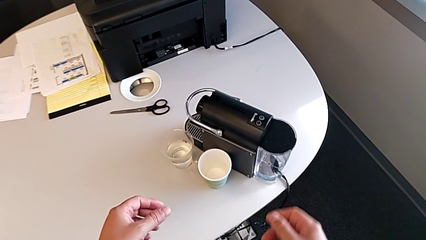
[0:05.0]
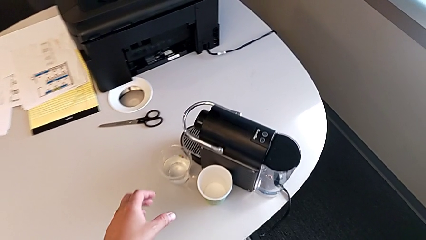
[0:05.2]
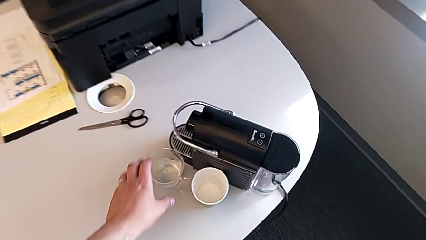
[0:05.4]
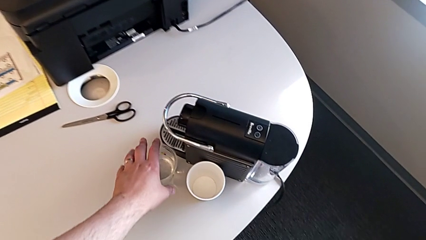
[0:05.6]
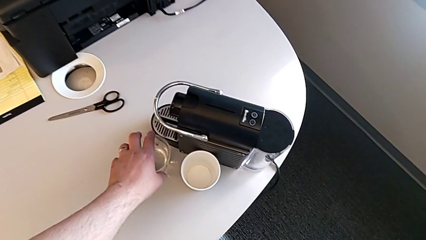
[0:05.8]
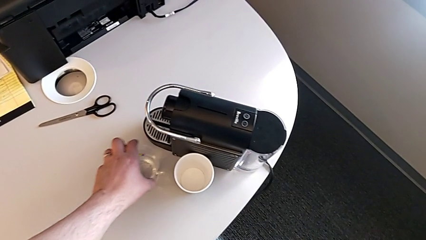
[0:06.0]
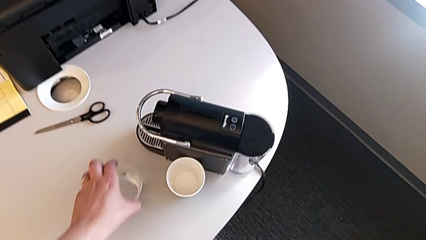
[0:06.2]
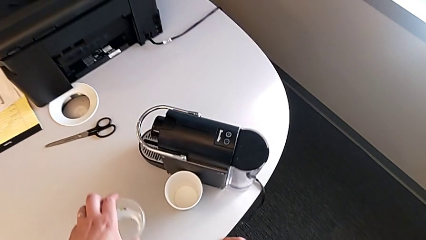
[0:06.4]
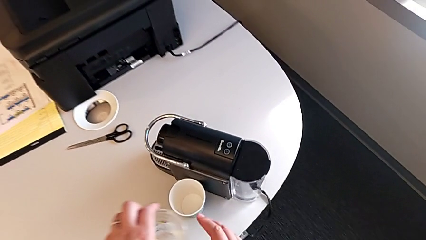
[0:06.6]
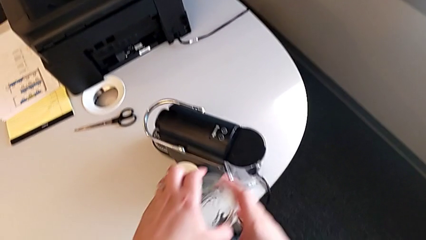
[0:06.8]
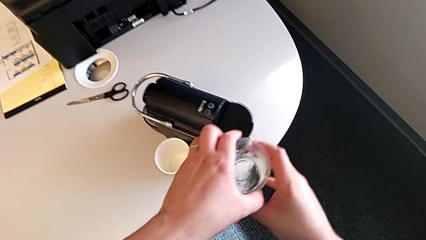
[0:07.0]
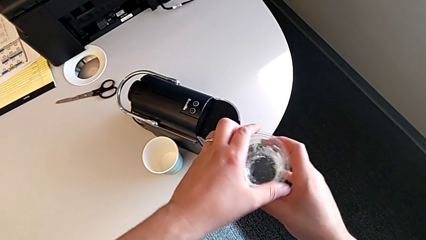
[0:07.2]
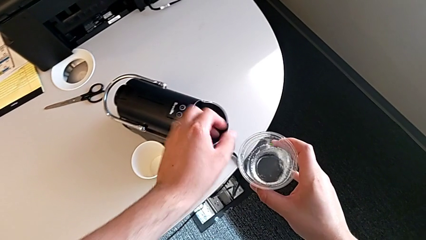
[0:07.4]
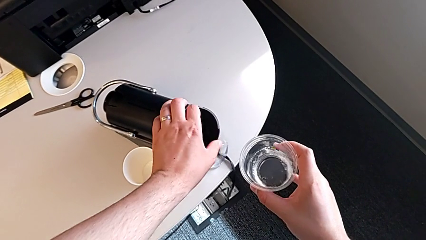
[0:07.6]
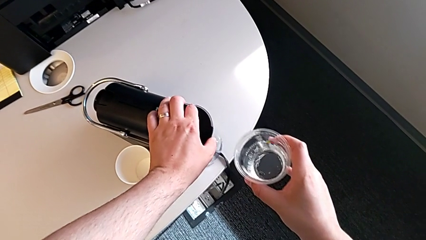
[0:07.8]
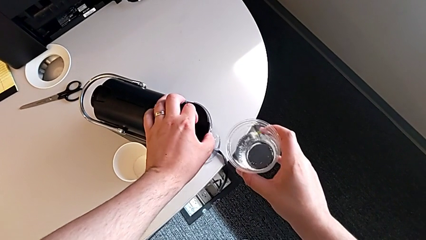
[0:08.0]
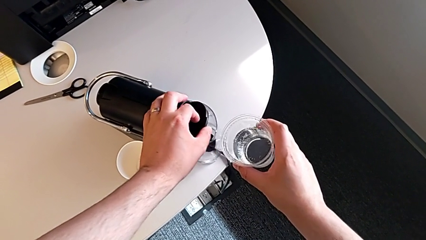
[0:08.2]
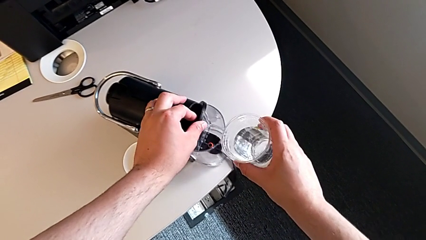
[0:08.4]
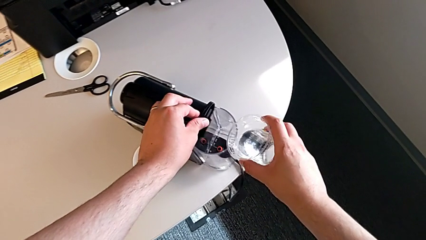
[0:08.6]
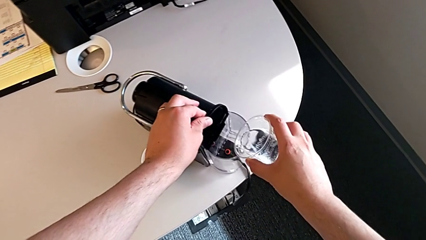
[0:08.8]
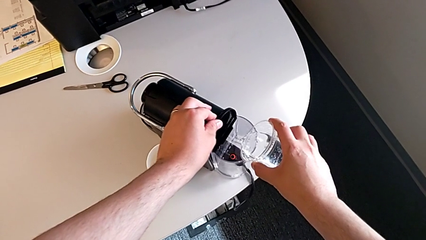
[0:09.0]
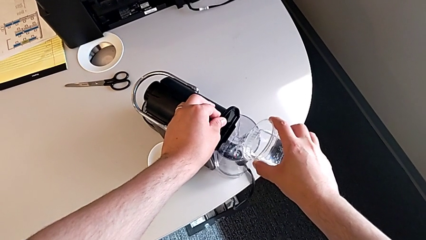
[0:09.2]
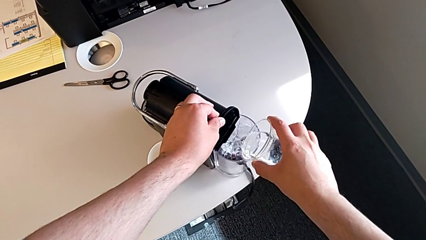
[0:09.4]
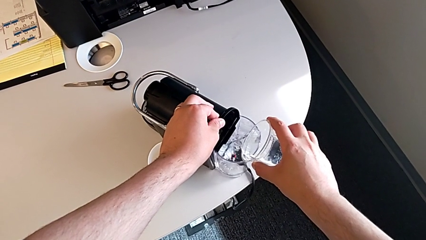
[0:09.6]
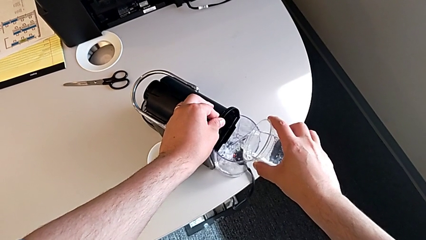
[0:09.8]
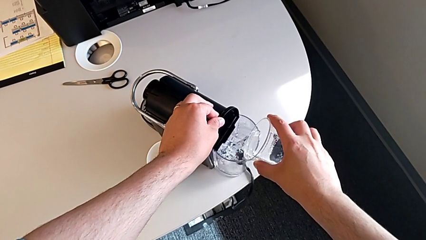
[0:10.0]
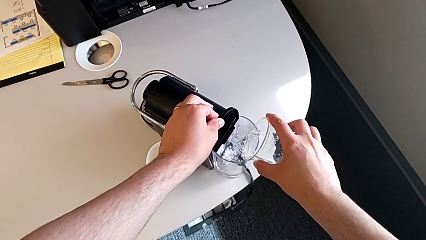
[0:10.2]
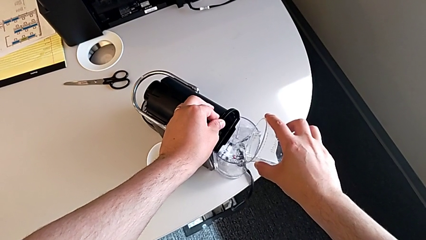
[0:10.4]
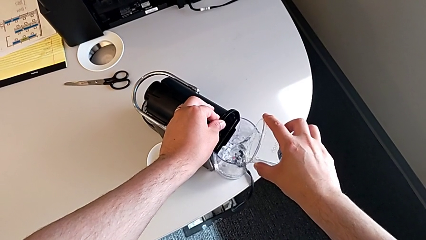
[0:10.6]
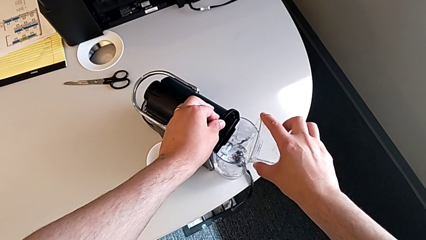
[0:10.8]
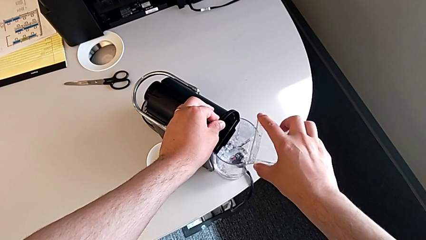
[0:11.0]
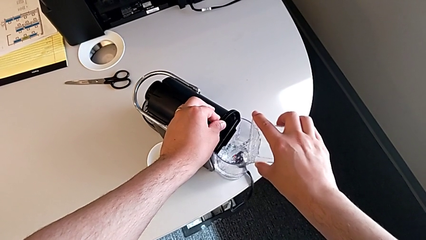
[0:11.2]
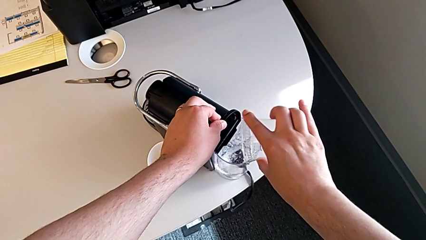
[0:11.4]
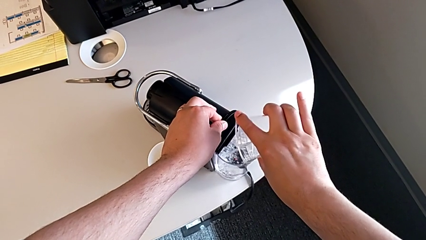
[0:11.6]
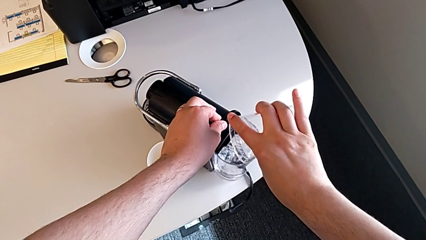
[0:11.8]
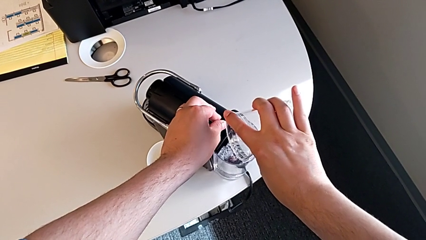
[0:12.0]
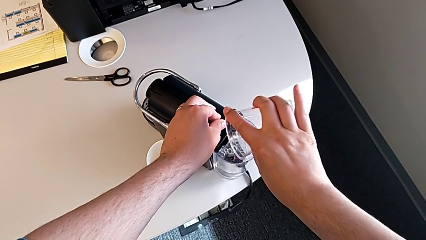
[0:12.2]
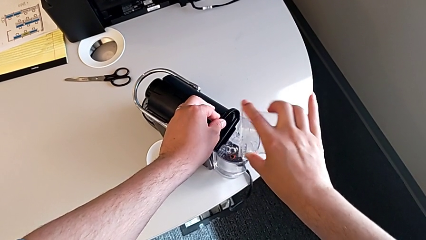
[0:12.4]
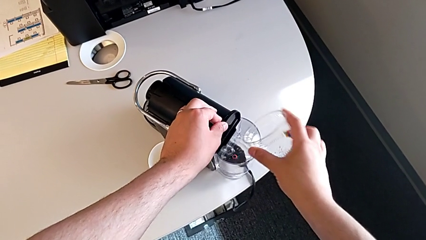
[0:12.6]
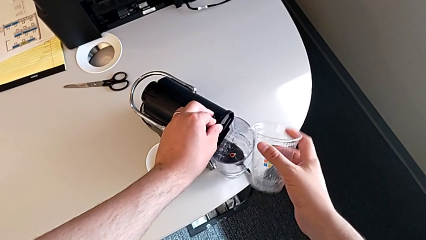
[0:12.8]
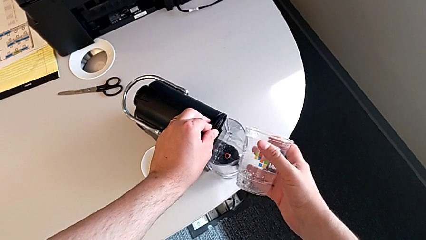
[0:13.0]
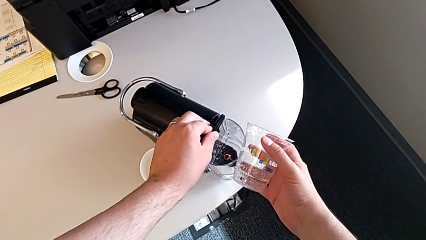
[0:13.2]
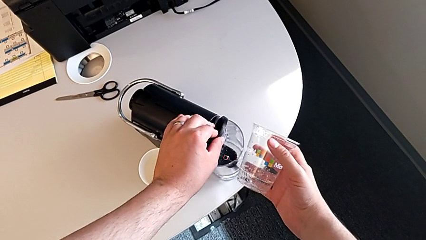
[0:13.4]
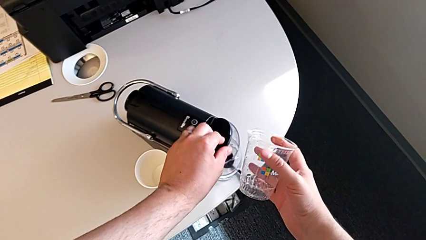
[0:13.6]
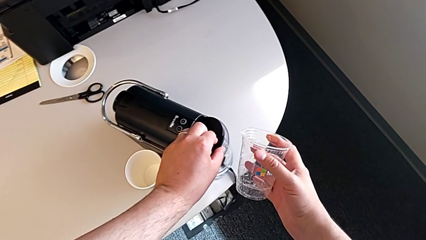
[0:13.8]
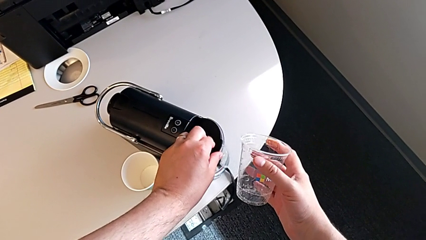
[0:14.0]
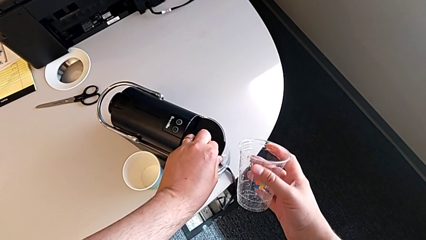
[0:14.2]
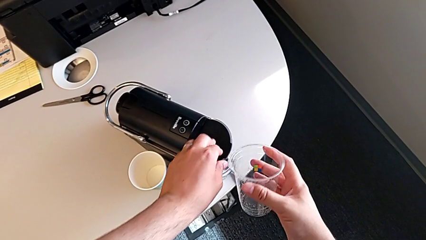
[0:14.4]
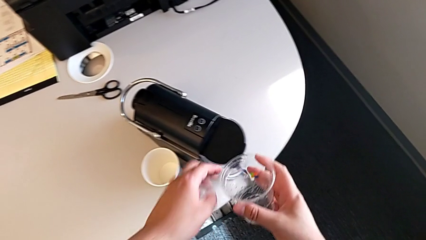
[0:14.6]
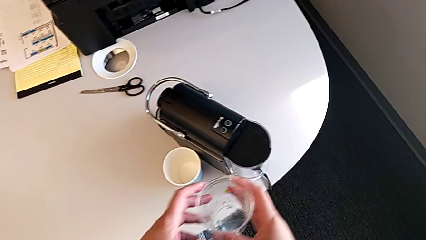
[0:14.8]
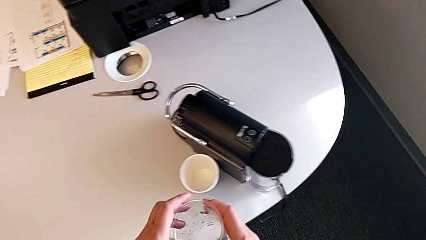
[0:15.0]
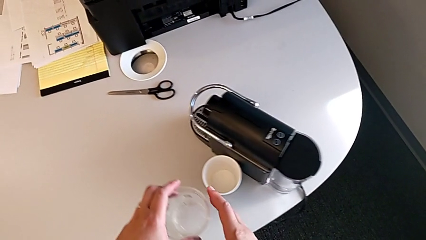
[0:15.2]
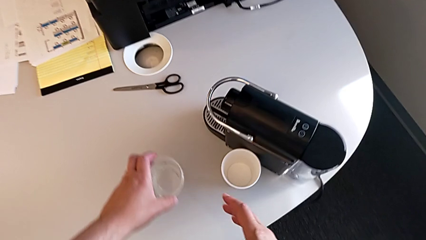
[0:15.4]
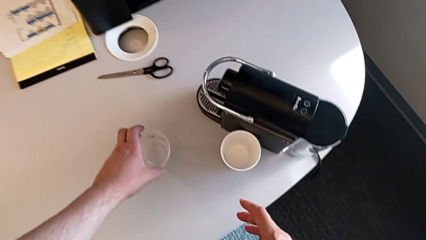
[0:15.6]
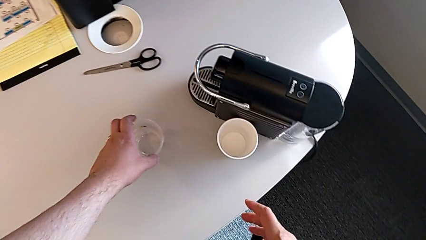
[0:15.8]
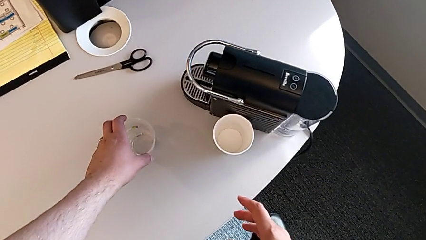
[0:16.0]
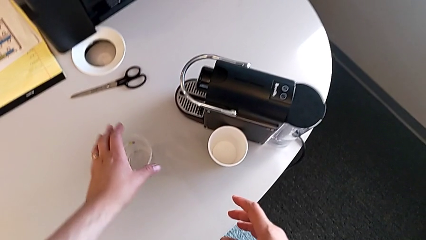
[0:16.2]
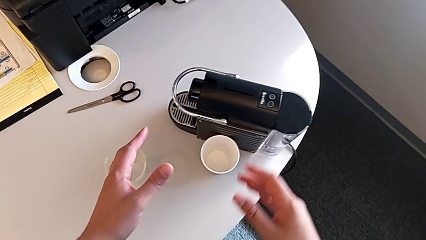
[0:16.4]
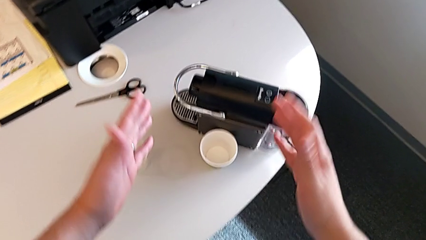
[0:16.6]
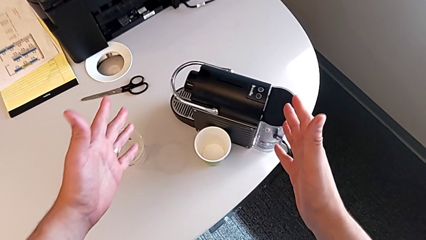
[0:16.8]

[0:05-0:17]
The camera wearer adds water to the water container. They grab the cup and open the lid with the left hand, load the water container with the right hand, and close the lid and place the cup with the left hand.

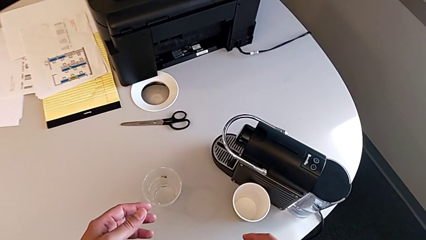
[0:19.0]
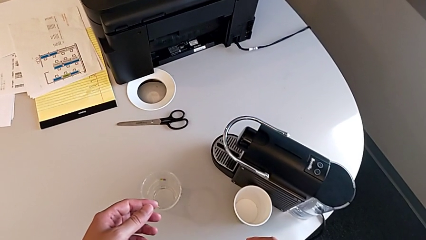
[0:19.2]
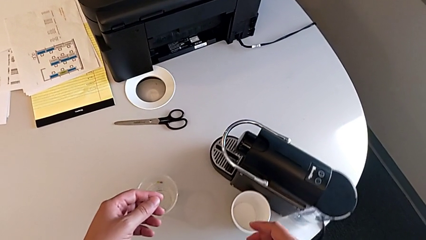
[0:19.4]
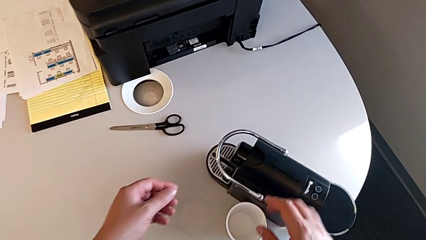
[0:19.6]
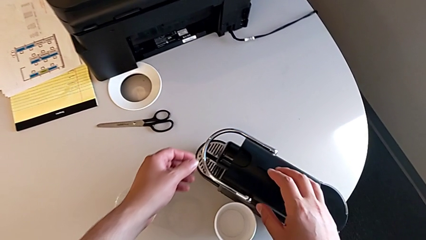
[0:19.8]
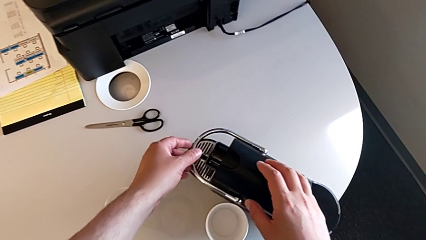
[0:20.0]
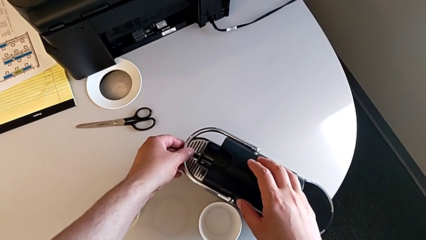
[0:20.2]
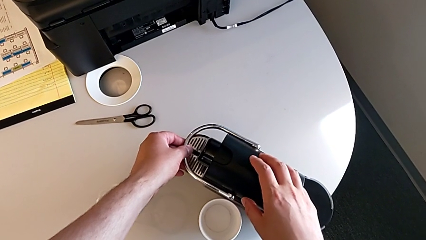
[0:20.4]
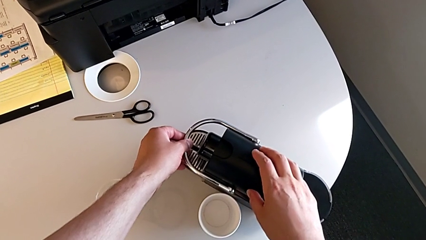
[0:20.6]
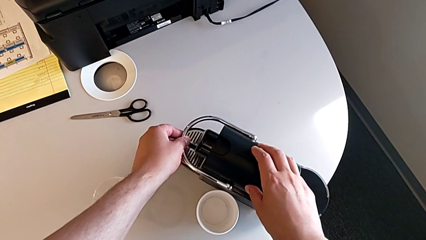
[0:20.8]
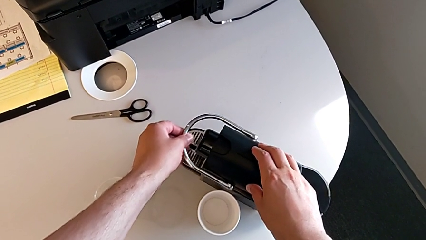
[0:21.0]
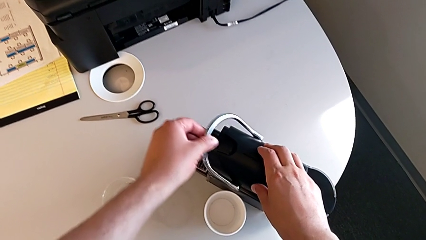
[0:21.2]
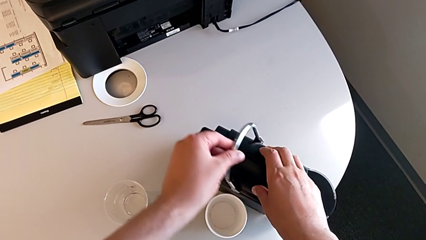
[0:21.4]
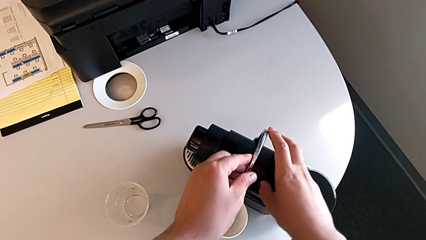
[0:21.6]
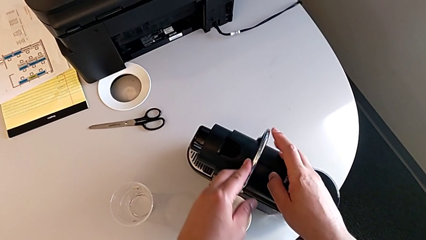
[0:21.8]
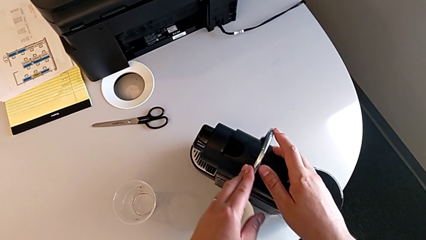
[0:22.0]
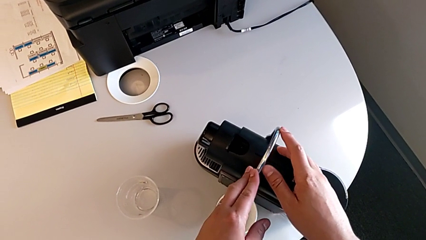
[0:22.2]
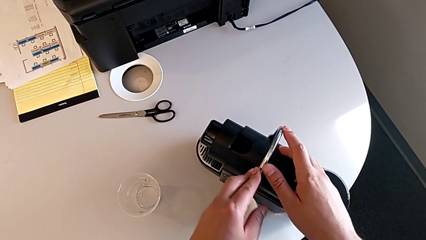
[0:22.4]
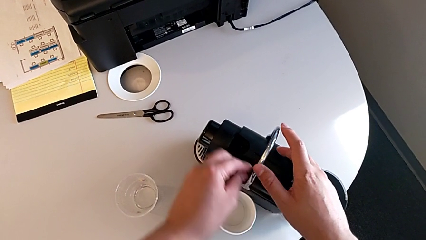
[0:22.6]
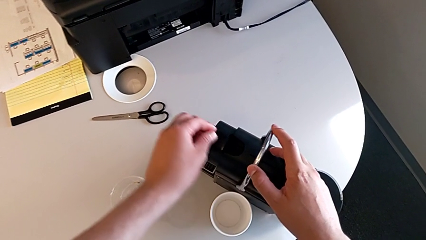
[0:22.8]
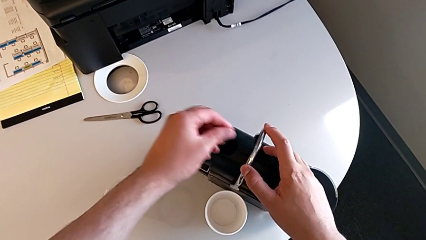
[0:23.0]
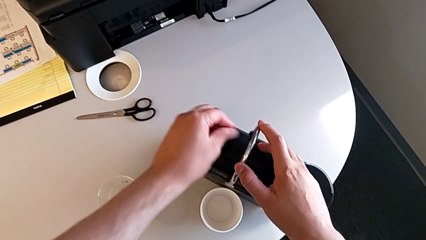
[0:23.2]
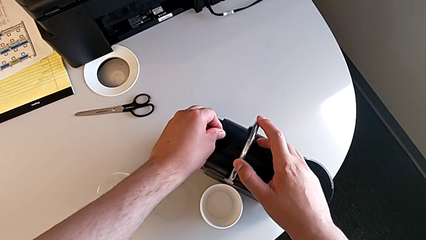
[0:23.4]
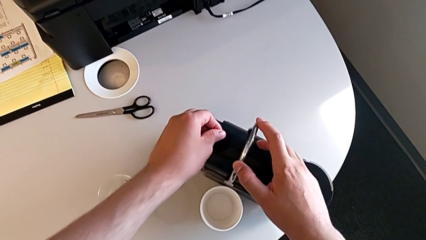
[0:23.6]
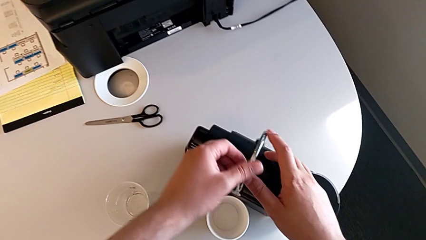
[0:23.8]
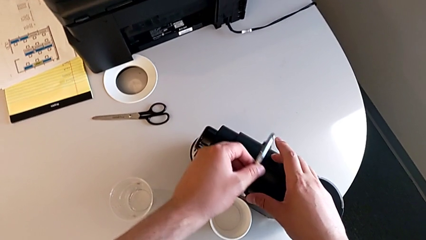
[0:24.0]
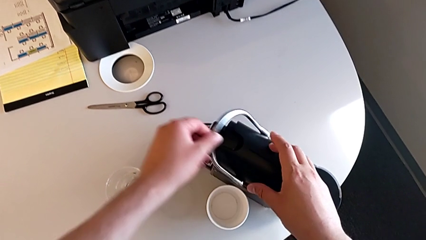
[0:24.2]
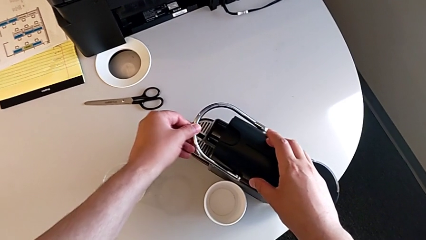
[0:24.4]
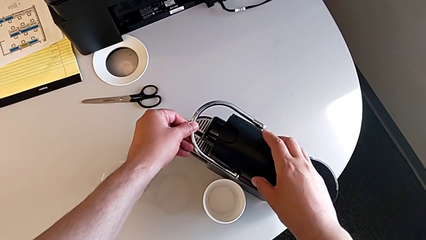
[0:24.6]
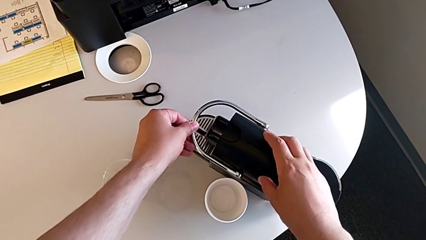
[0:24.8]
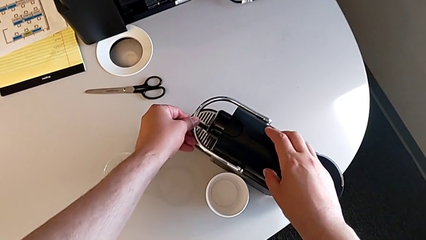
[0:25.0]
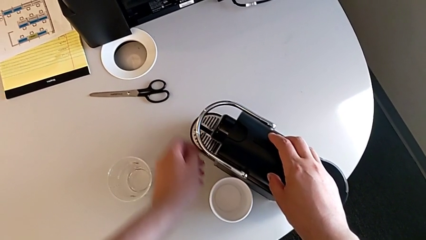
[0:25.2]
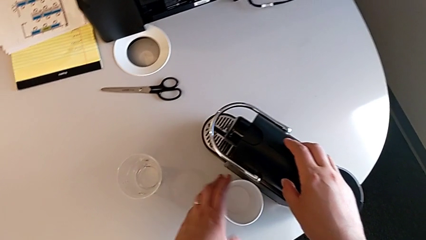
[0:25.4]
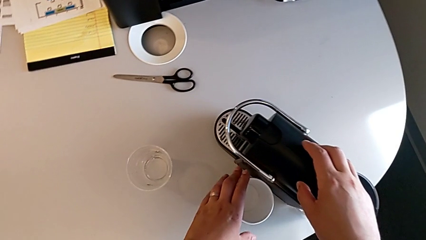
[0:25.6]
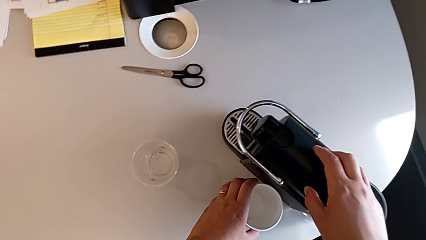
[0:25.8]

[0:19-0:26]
The camera wearer is checking the capsule container and placing the cup. They approach the capsule coffee machine with the right hand, and grab the lever, lift it and push it, all with the left hand.
